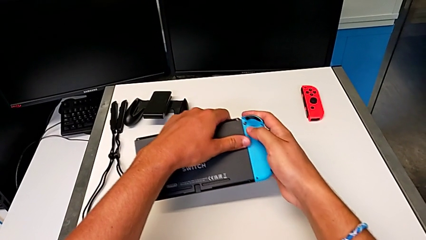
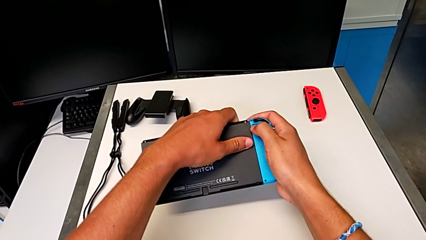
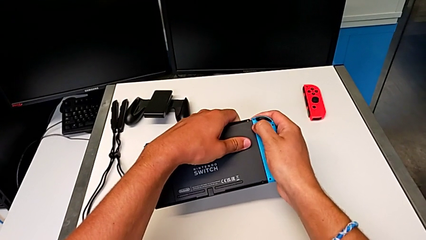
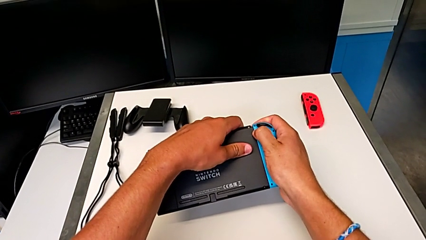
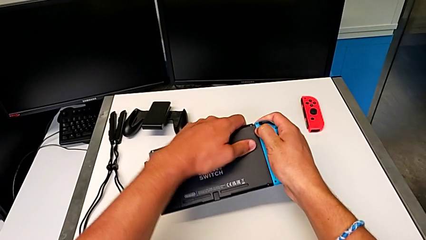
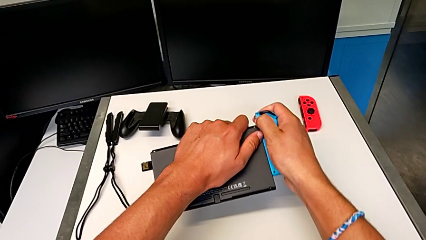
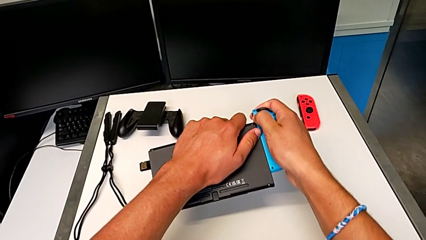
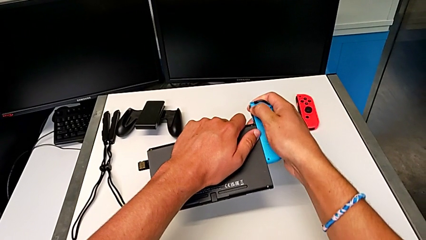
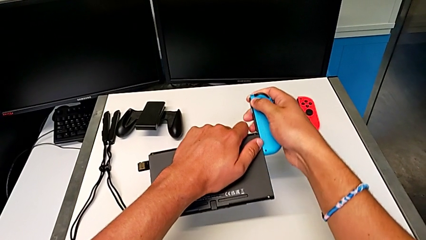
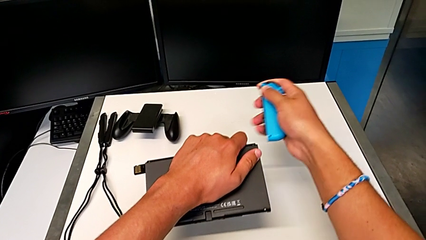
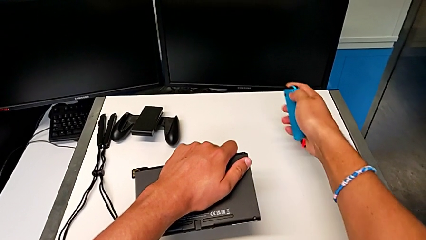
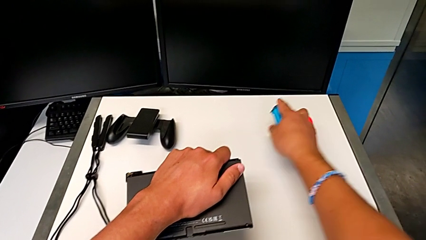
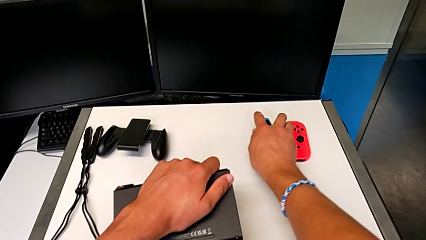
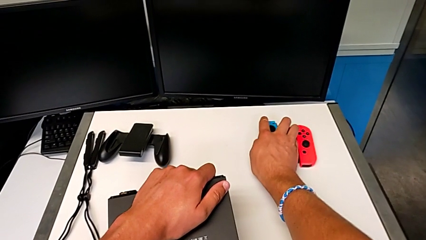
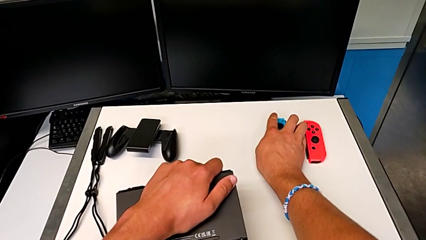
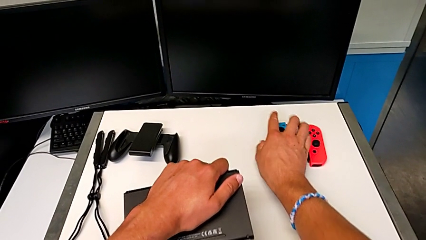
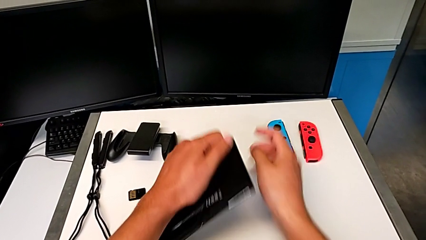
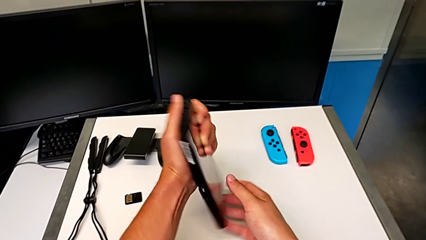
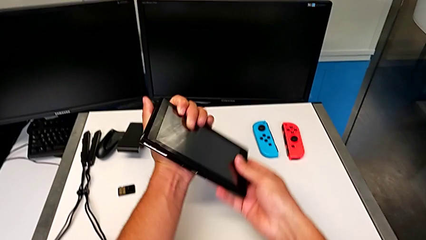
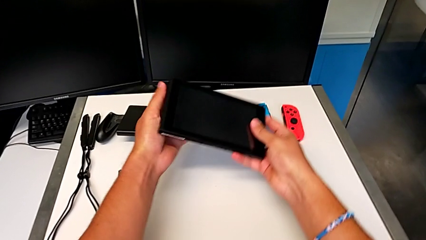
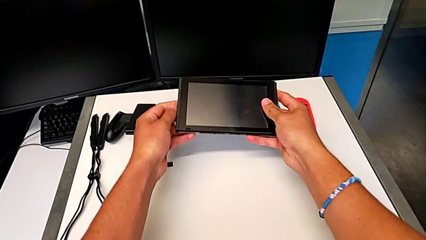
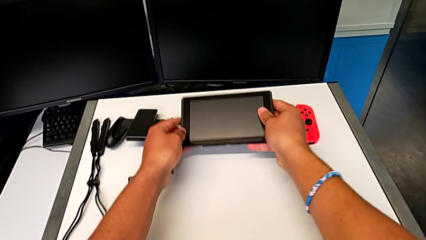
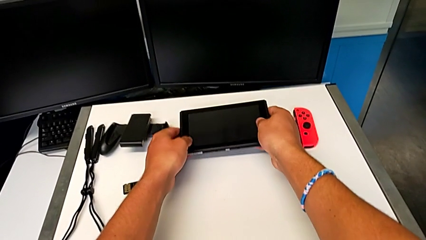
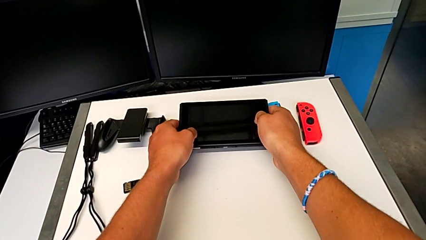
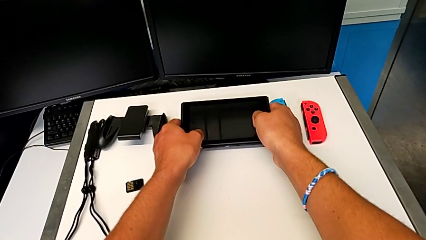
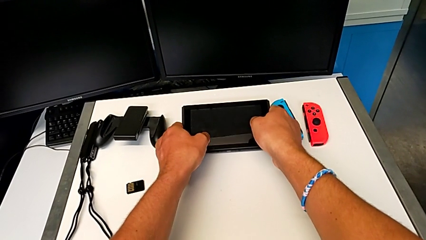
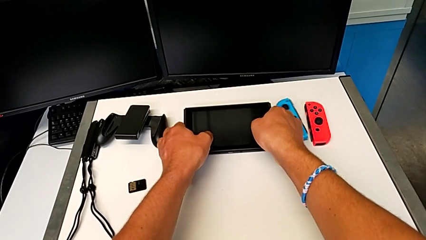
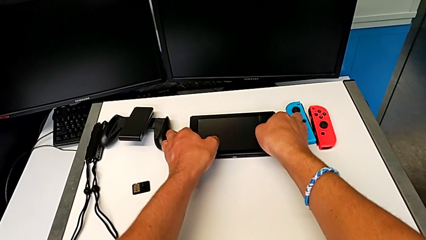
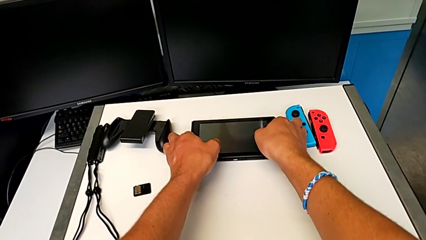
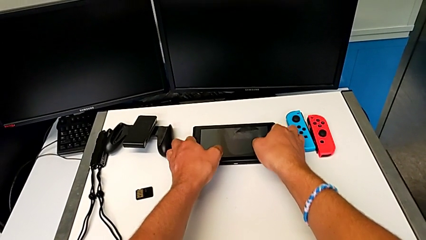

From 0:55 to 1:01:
The camera wearer is disassembling the Joy-Con controllers from the Nintendo Switch. They slide the blue Joy-Con controller, place it, flip the Nintendo Switch and place it.

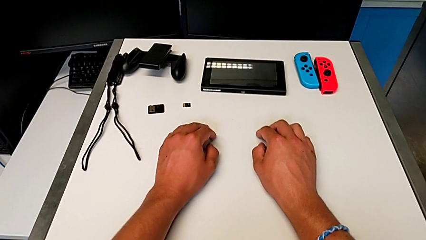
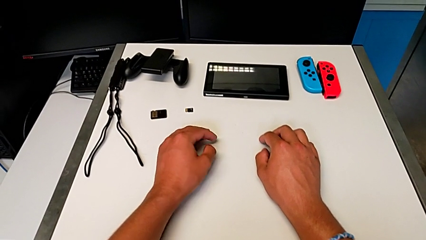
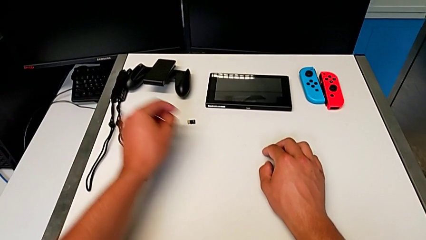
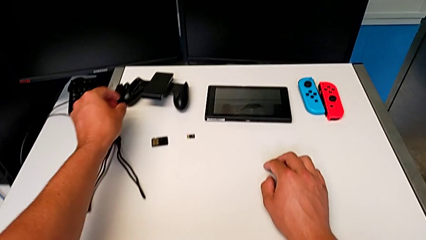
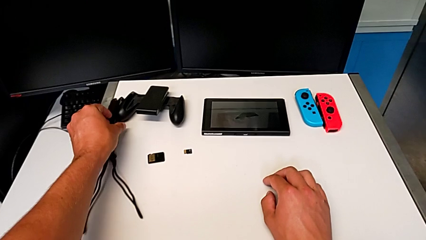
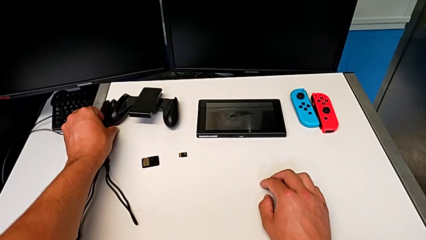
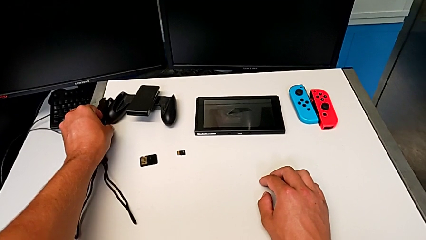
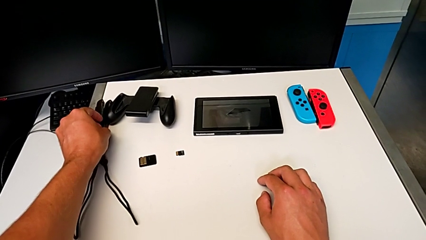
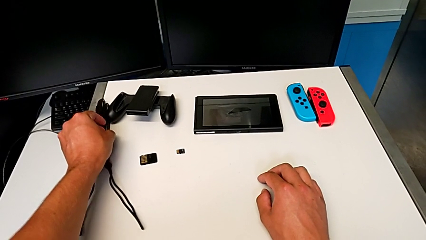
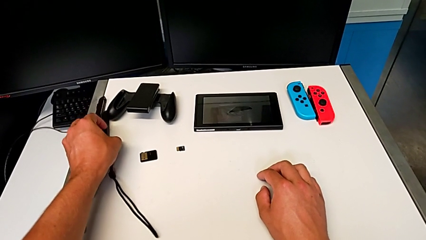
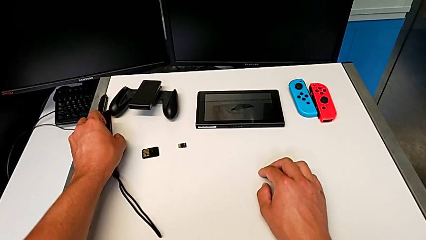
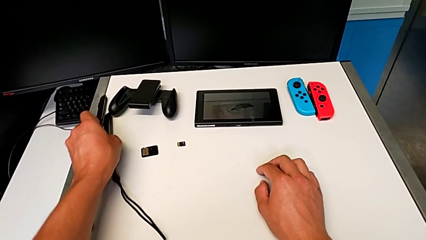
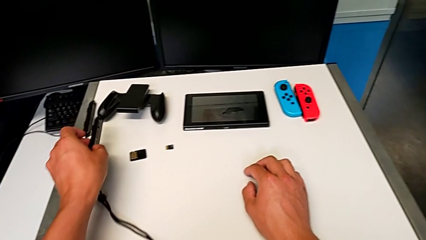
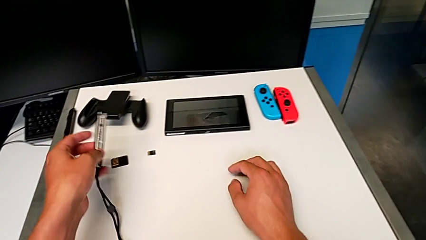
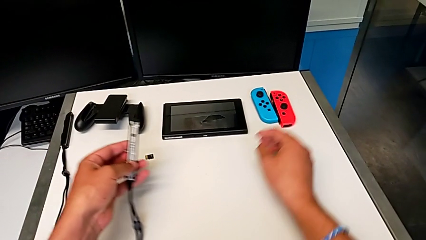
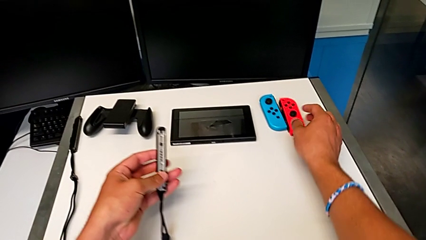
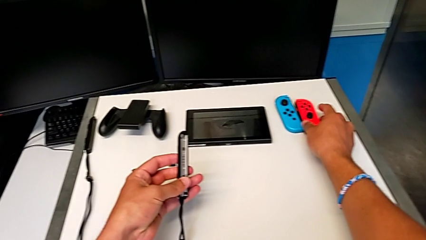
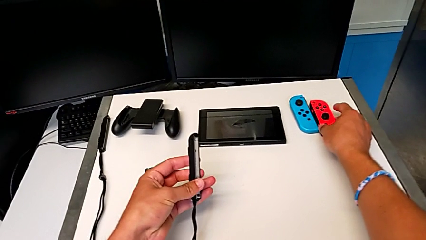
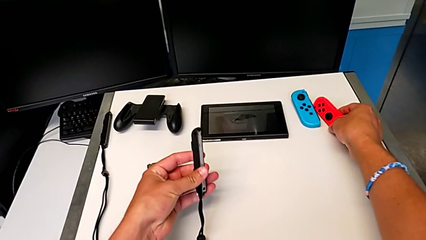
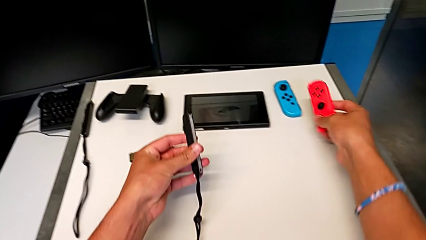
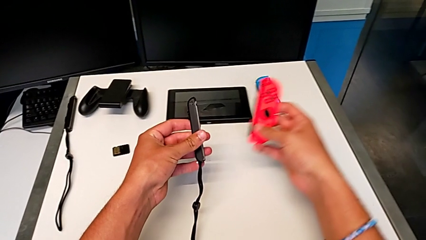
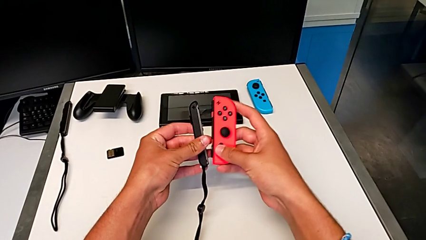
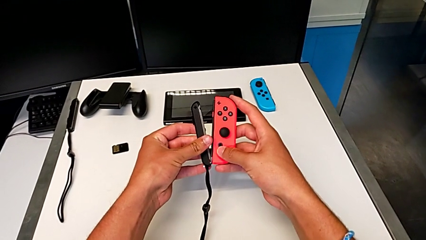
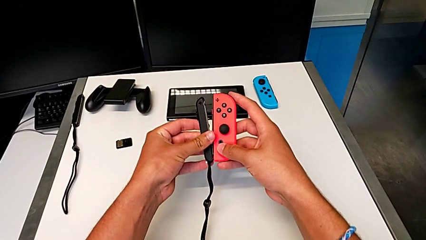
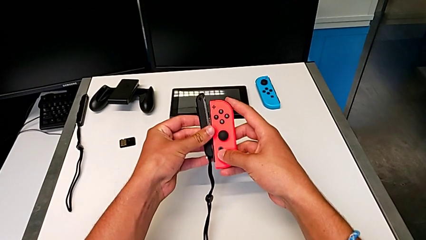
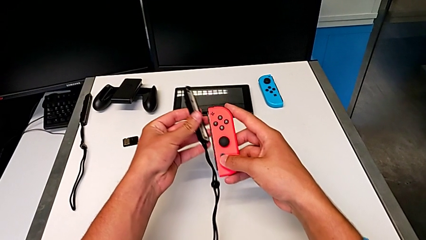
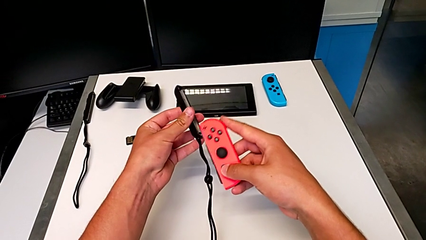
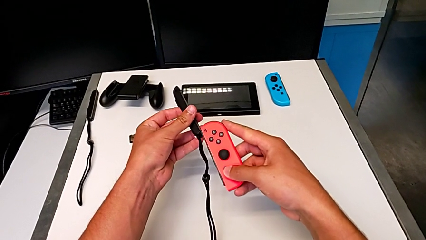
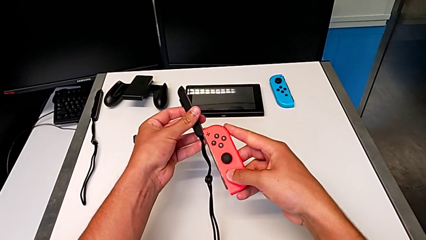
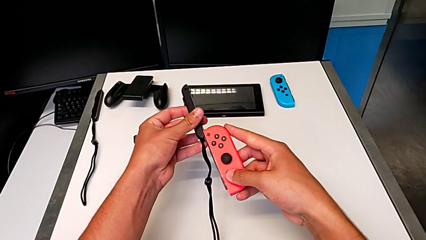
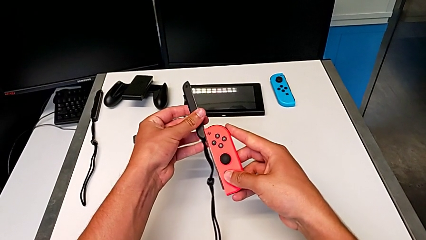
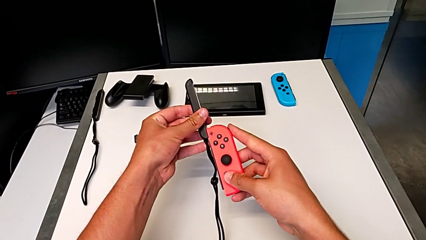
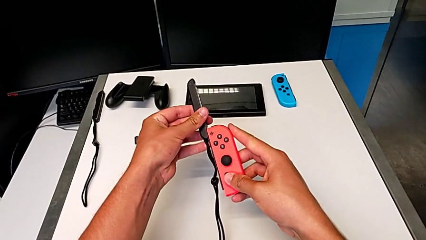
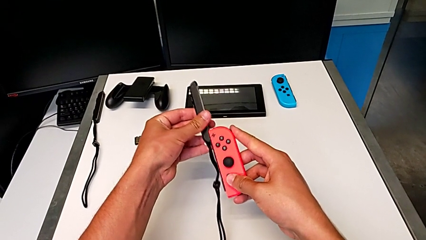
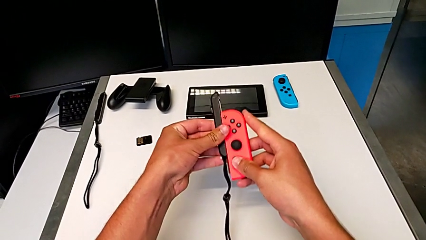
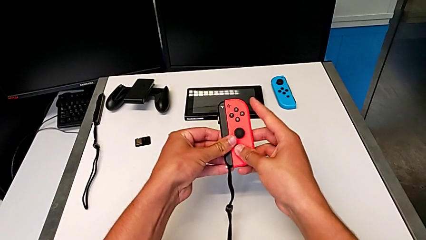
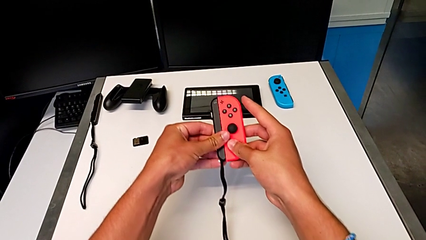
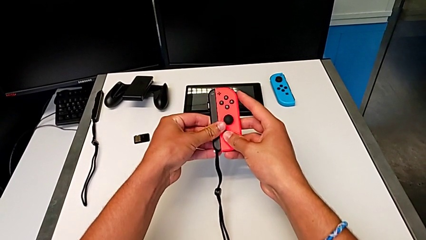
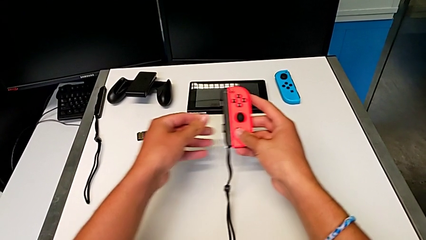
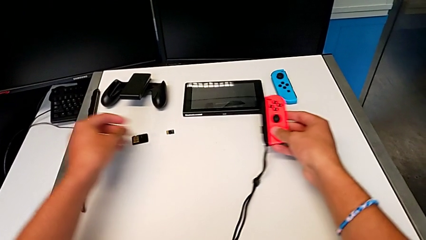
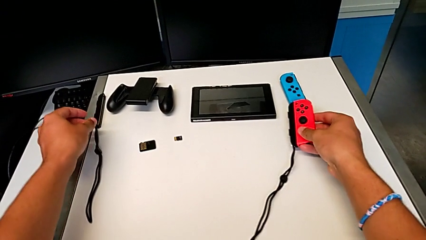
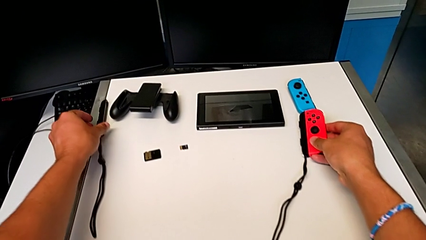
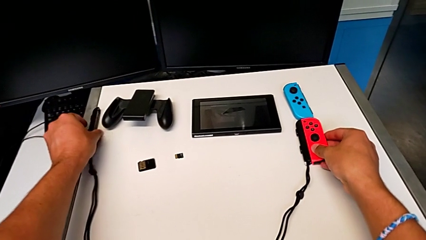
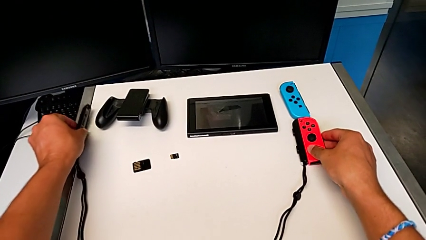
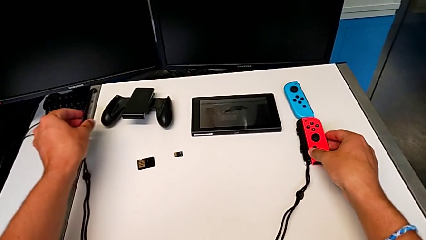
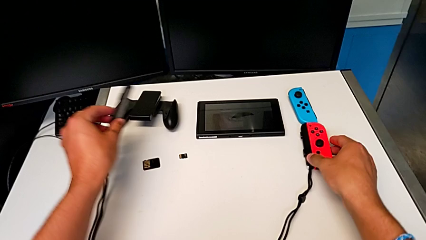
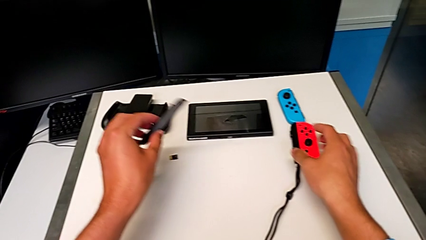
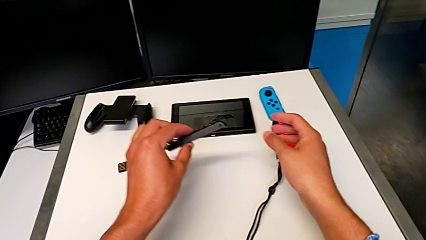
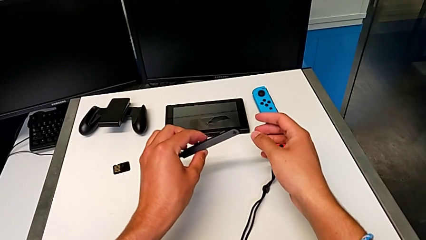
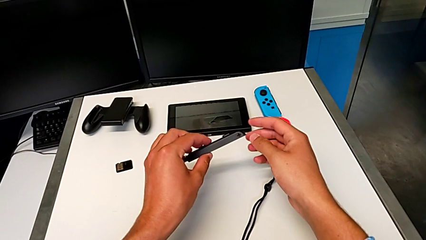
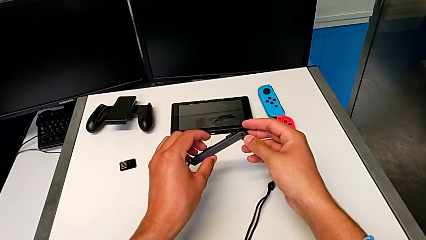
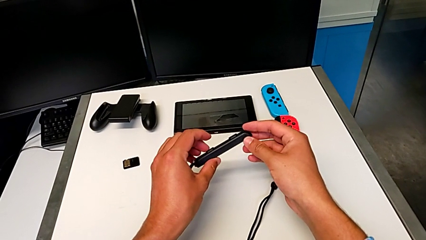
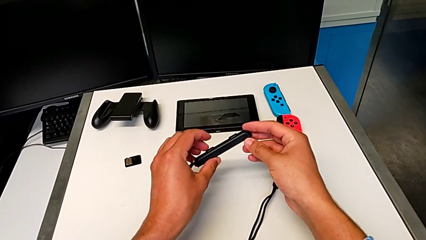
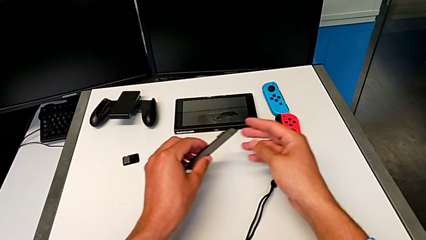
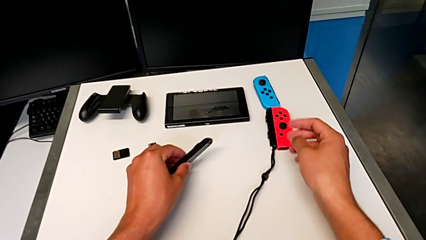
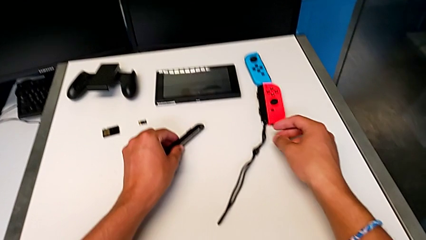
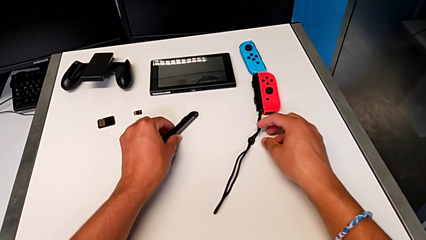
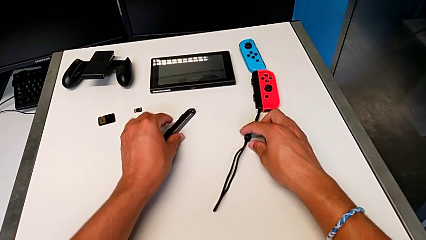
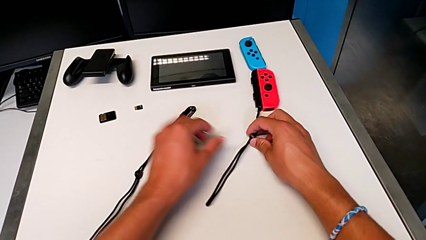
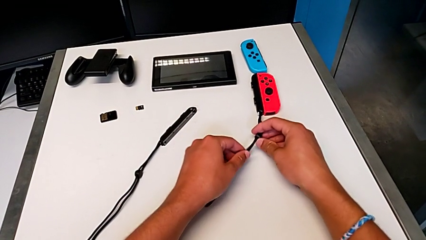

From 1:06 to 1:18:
The camera wearer is assembling the Joy-Con controllers to the Joy-Con straps. They grab the first Joy-Con strap, flip it, grab the red Joy-Con controller, lift it, slide it and place it. They flip the second Joy-Con strap, grab it, place it and grab the first Joy-Con strap.
